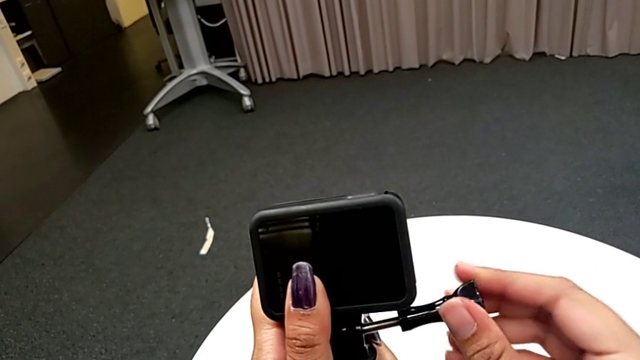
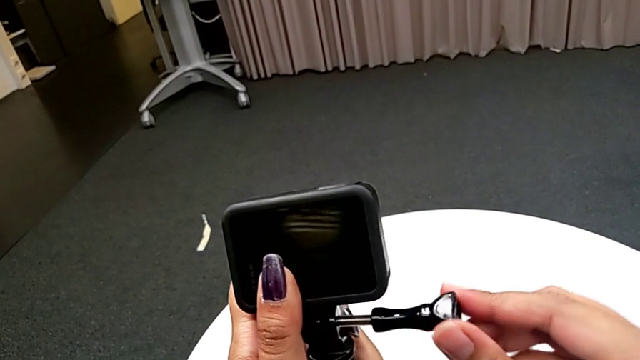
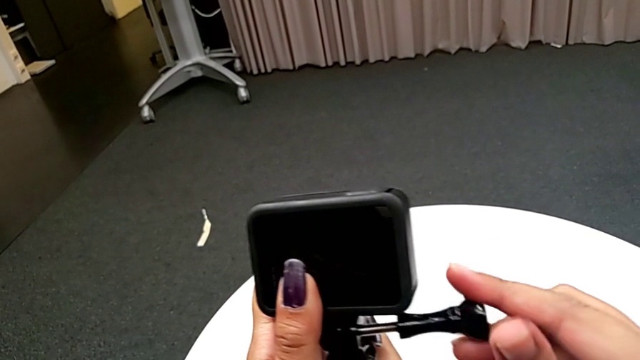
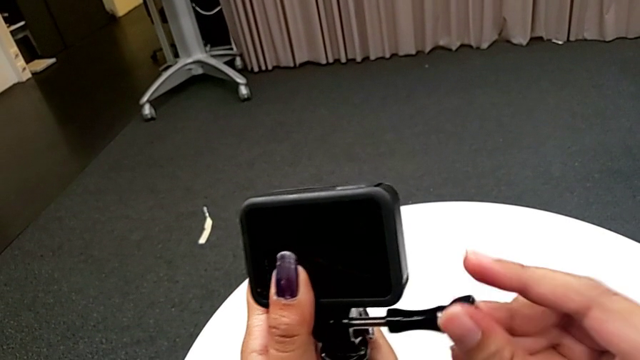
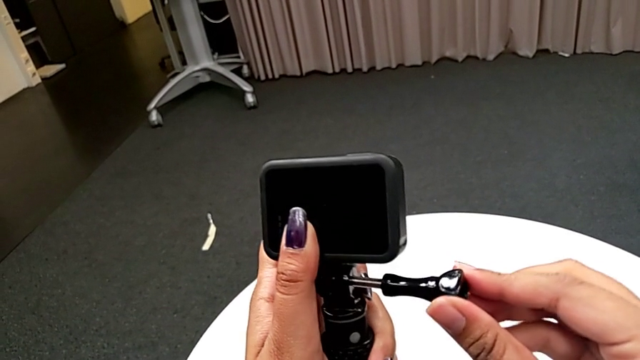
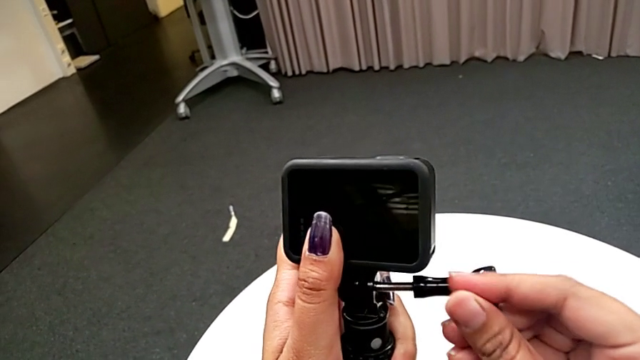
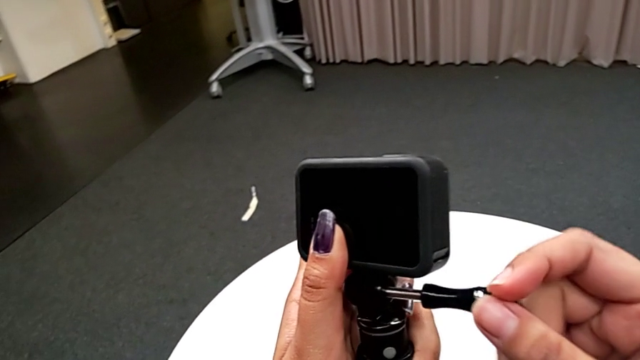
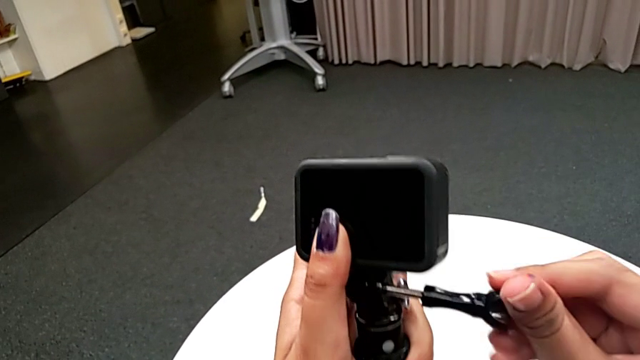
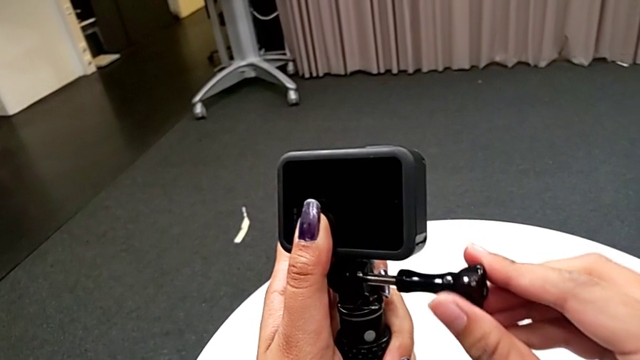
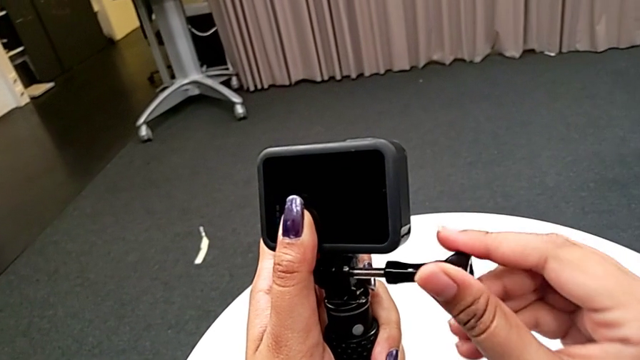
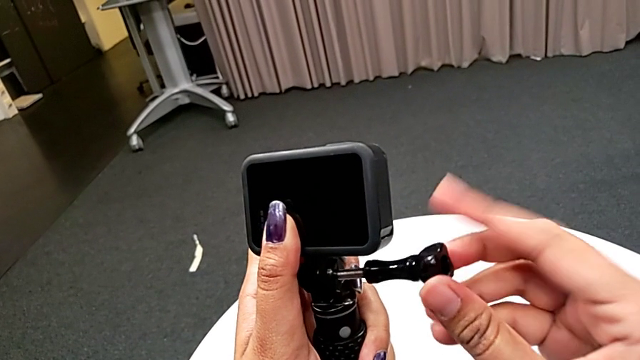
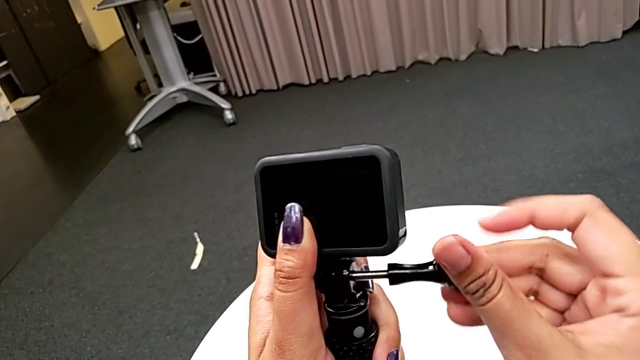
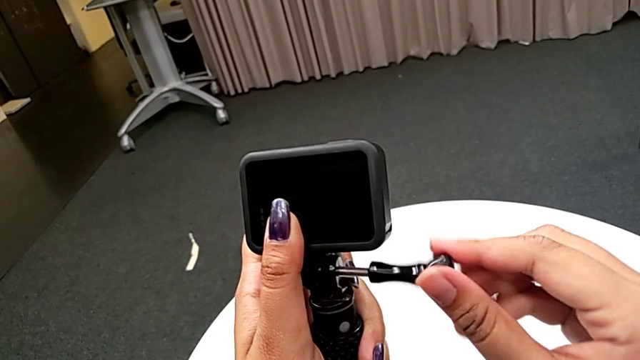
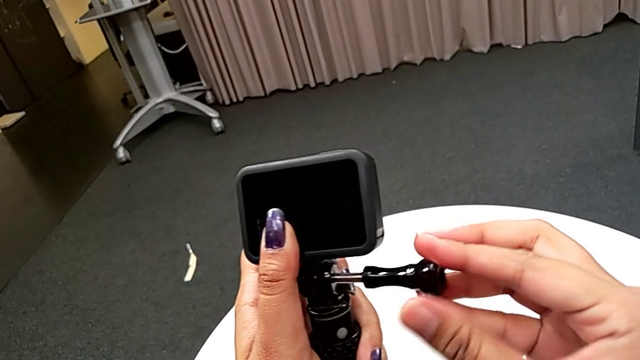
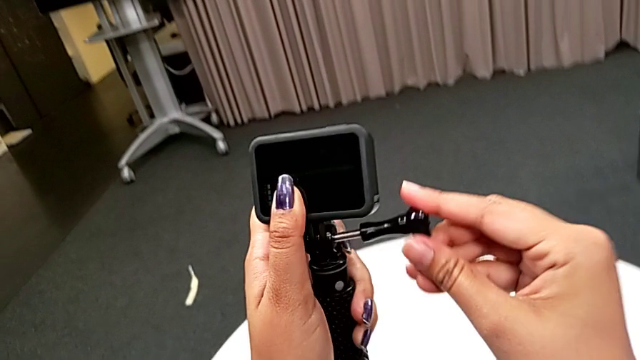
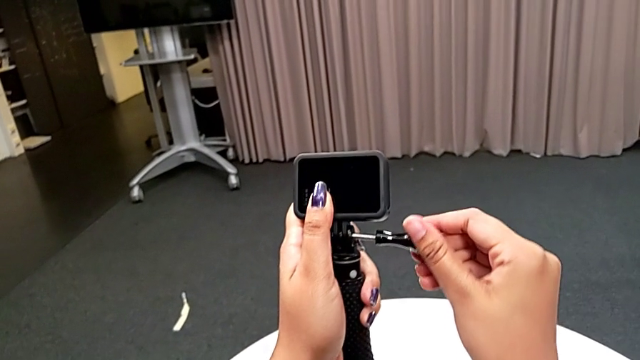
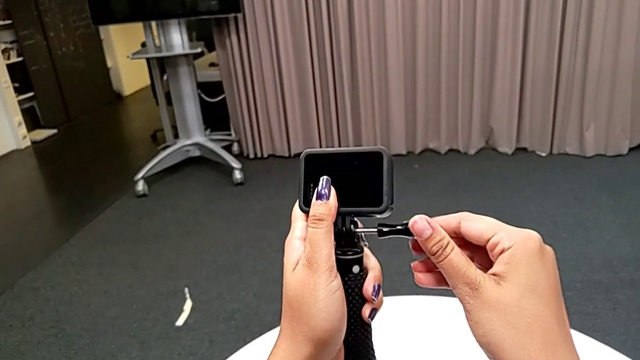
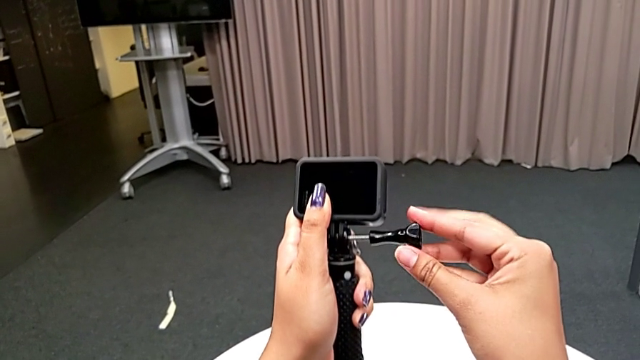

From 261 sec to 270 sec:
The camera wearer is attaching the handheld to the GoPro. They keep screwing the screw and begin to screw it.

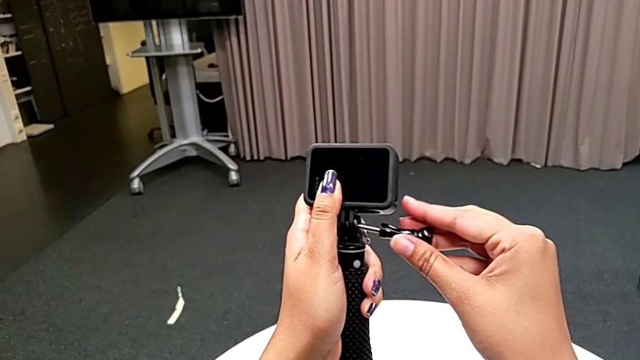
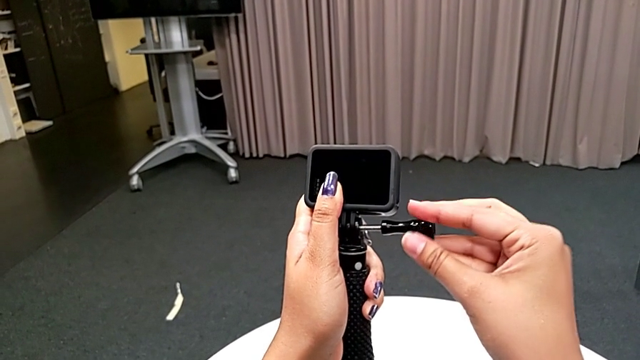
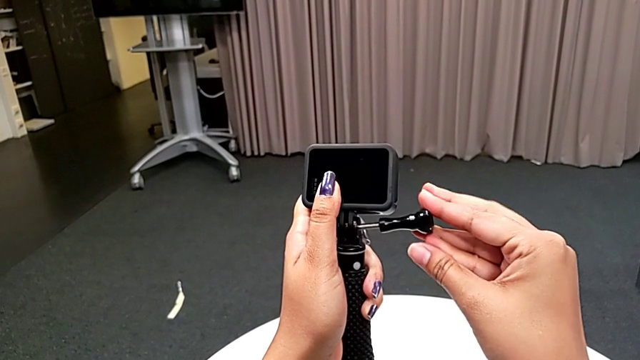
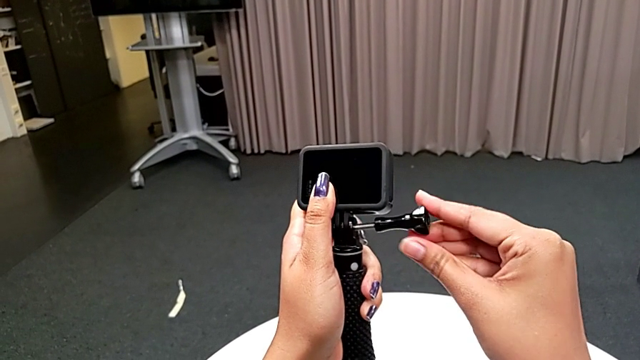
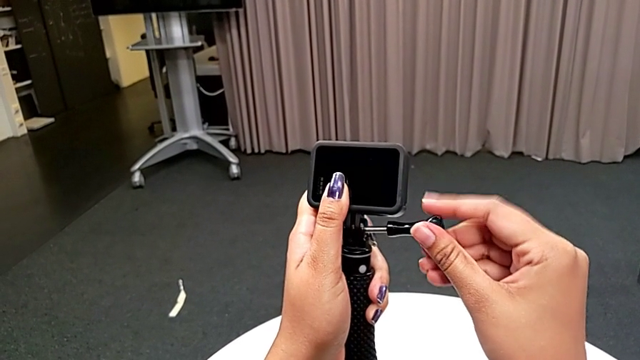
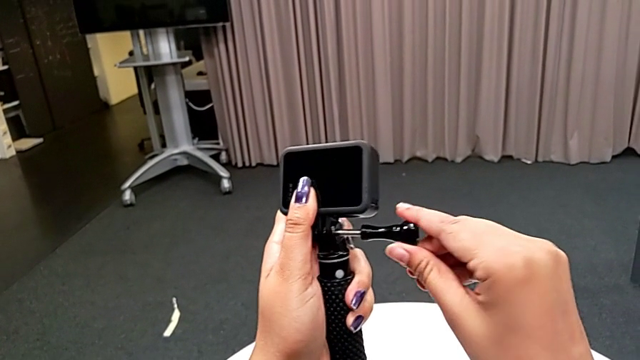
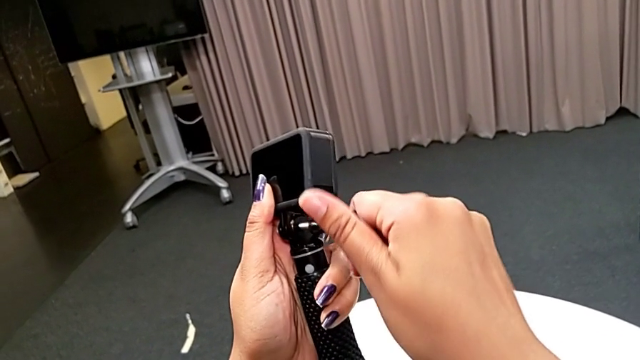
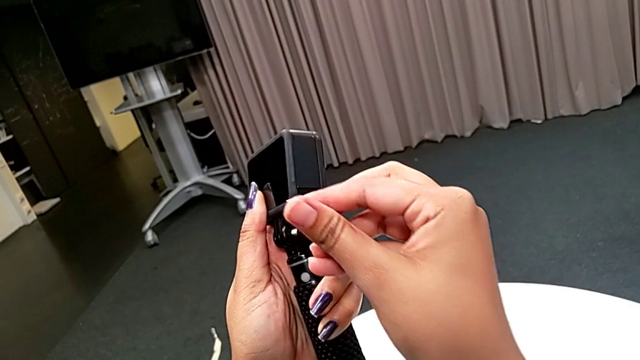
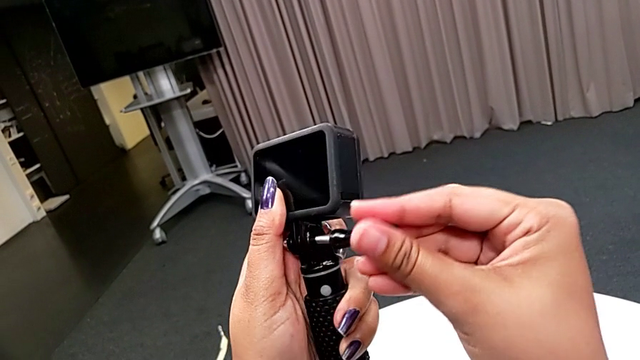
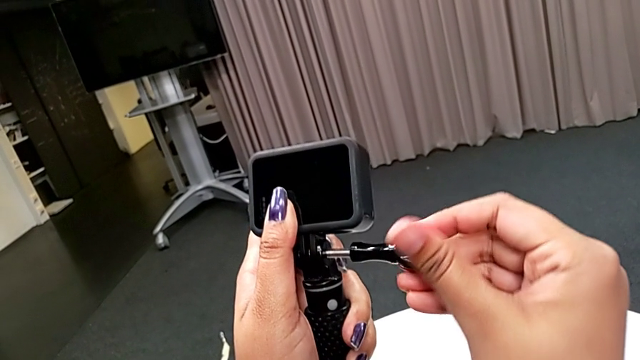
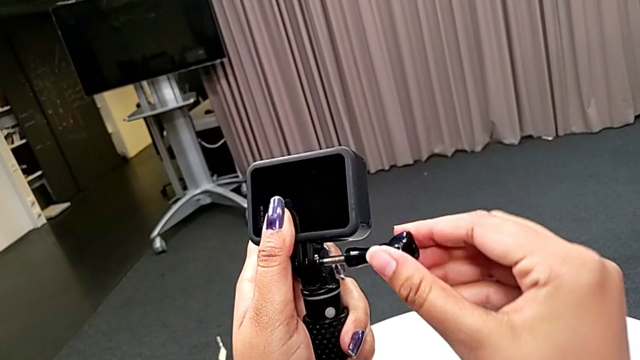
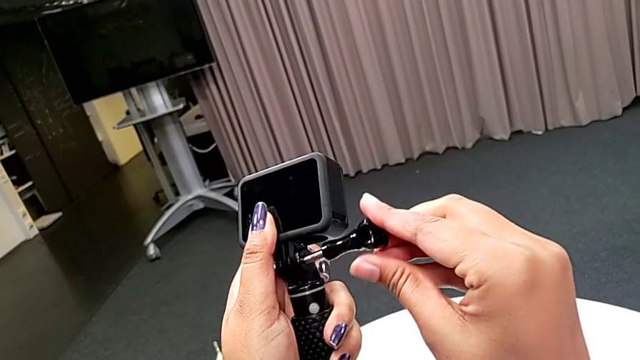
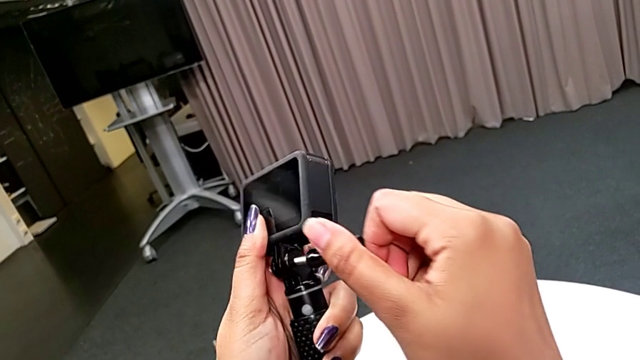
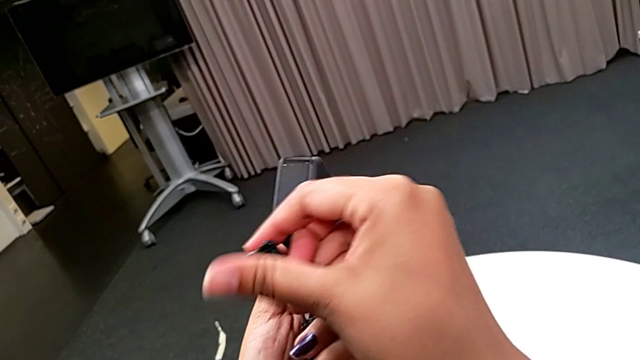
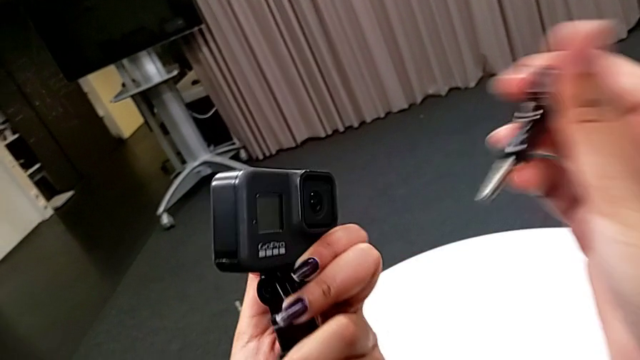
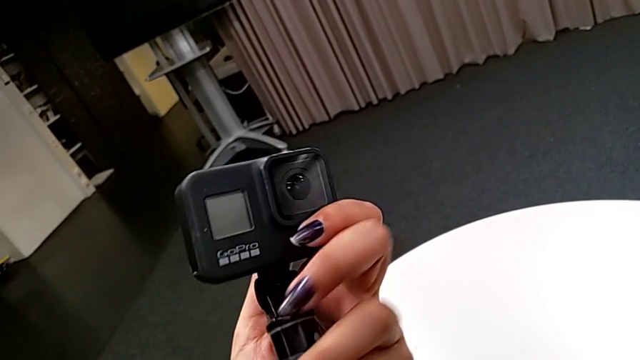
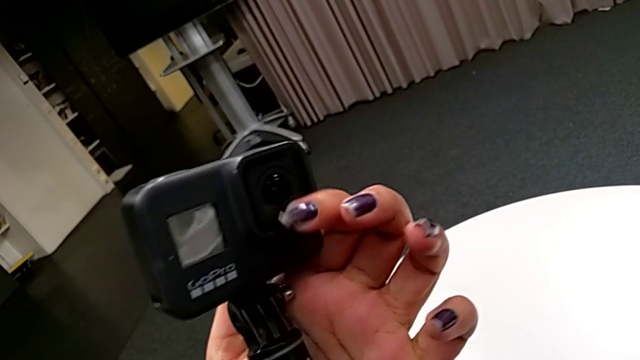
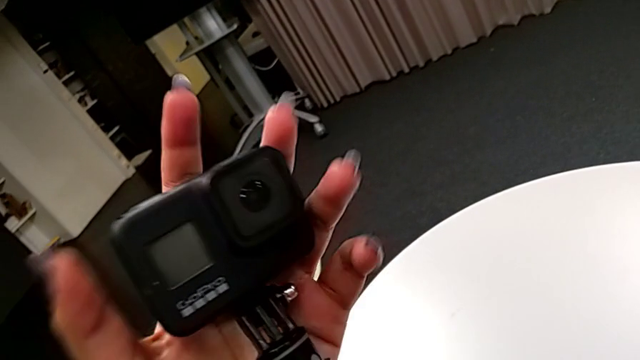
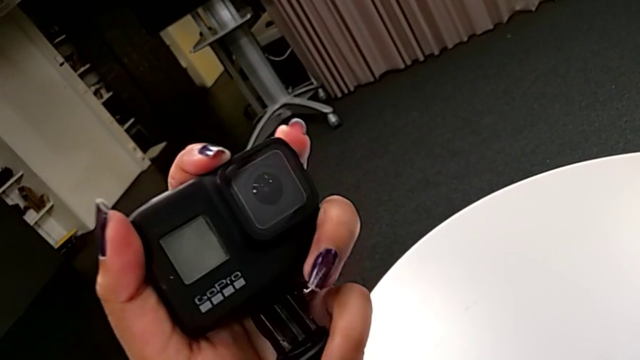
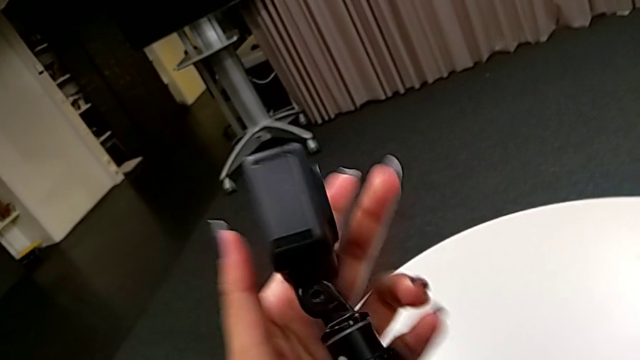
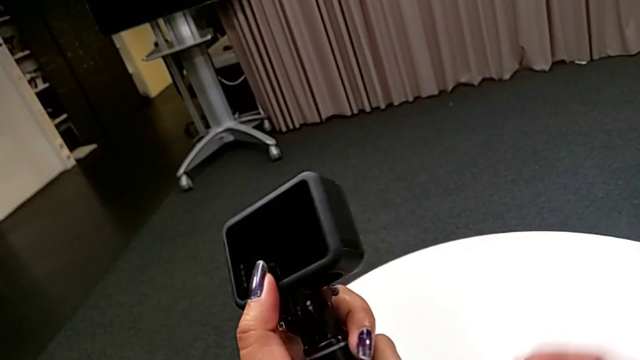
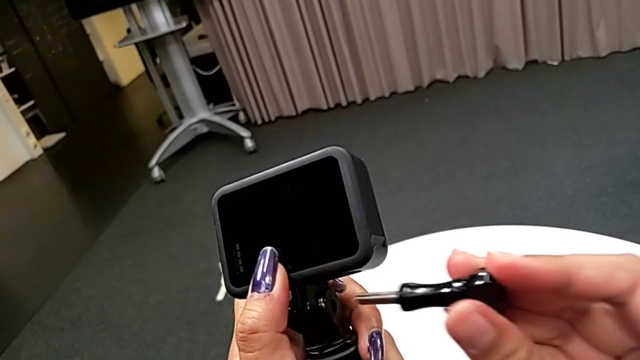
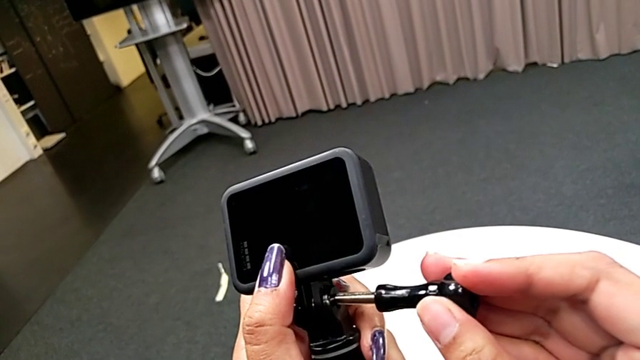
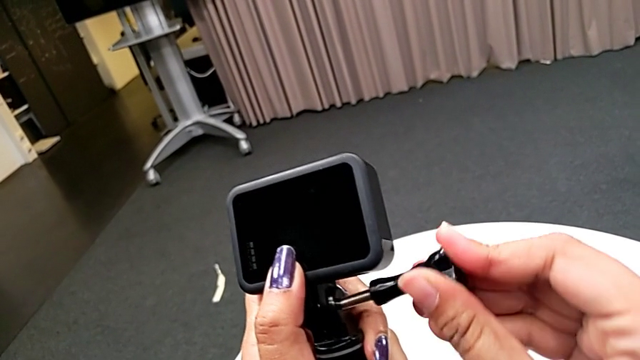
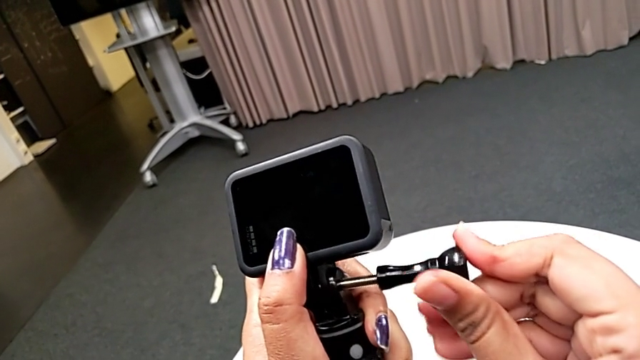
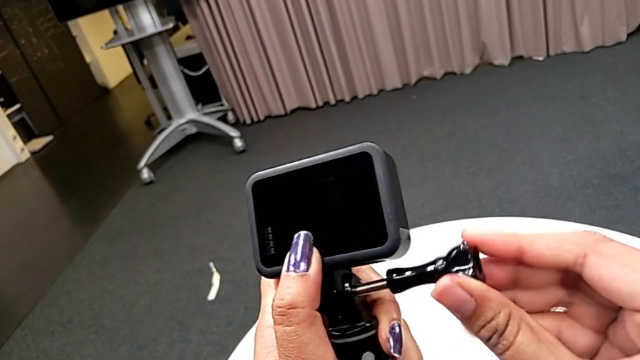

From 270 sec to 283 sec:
The camera wearer is attaching the handheld to the GoPro. They keep screwing the screw and begin to screw it.
